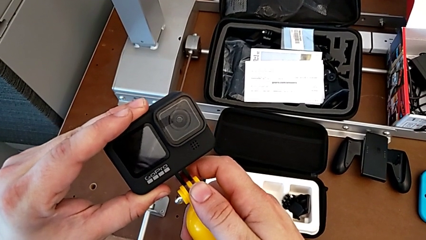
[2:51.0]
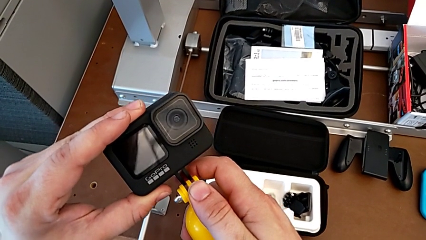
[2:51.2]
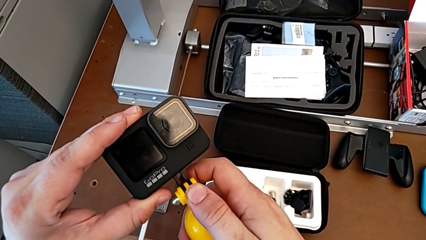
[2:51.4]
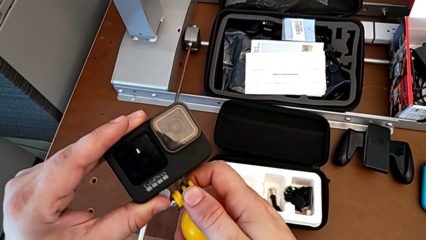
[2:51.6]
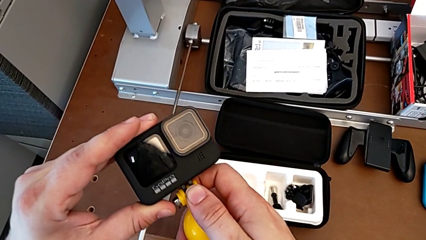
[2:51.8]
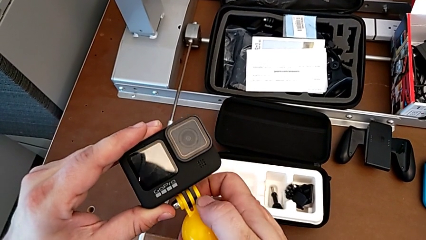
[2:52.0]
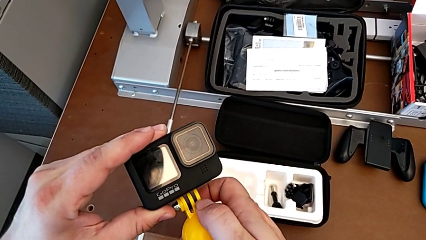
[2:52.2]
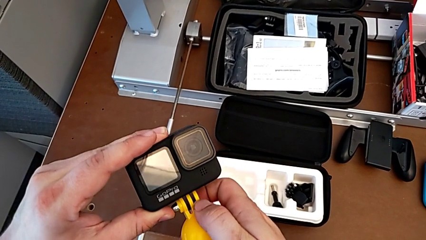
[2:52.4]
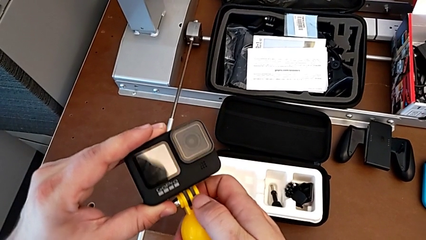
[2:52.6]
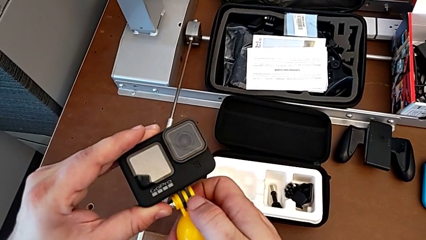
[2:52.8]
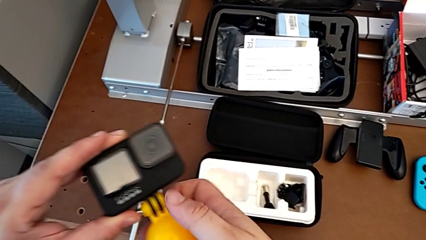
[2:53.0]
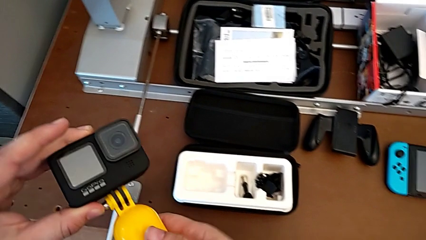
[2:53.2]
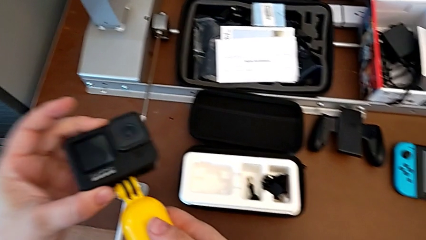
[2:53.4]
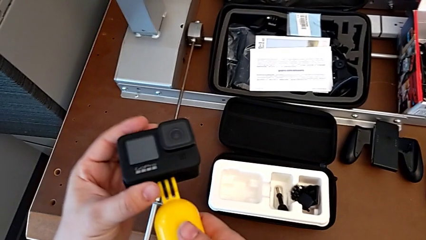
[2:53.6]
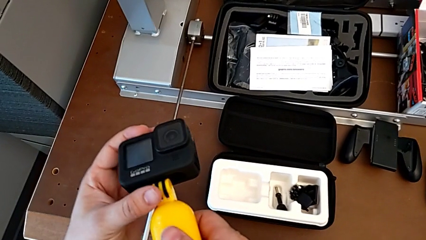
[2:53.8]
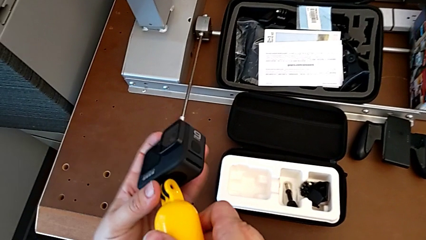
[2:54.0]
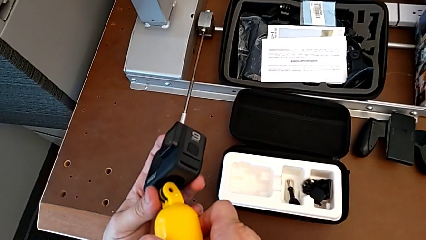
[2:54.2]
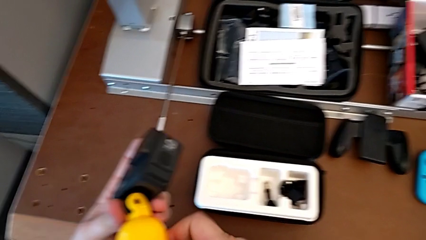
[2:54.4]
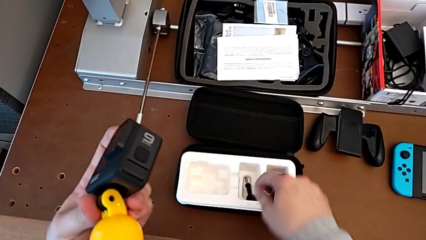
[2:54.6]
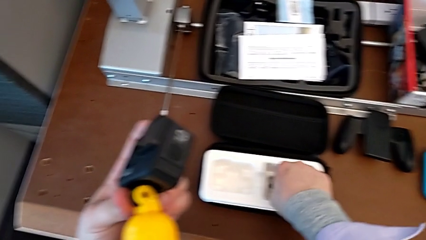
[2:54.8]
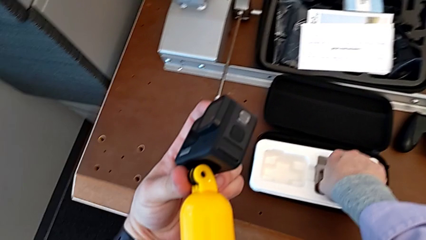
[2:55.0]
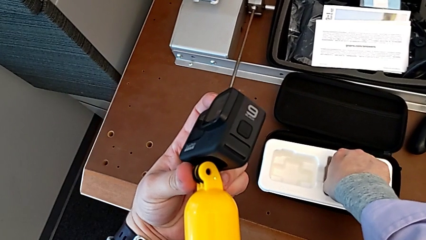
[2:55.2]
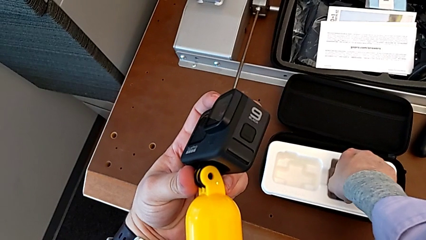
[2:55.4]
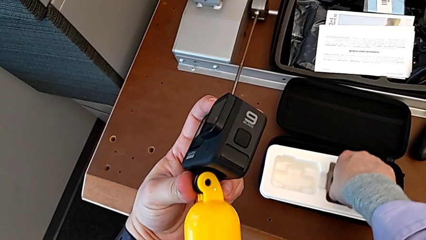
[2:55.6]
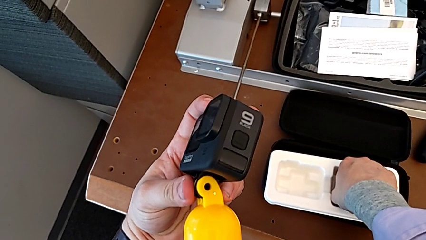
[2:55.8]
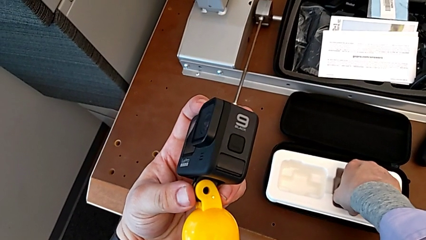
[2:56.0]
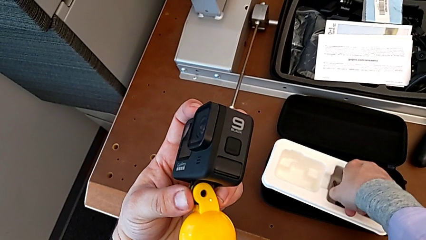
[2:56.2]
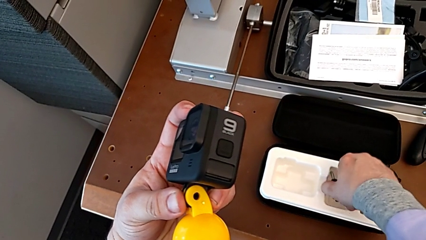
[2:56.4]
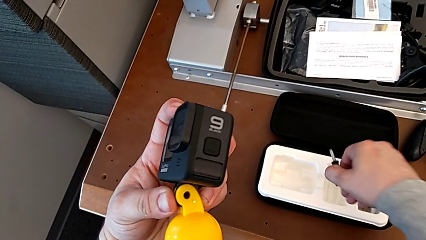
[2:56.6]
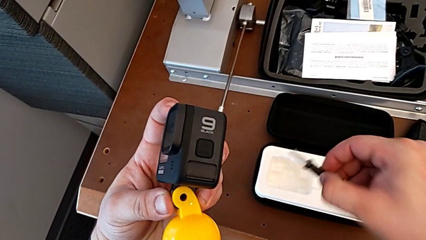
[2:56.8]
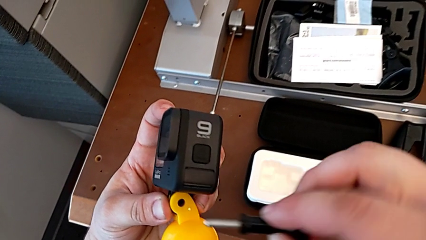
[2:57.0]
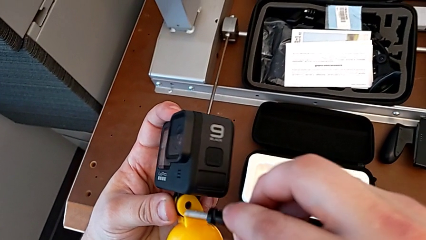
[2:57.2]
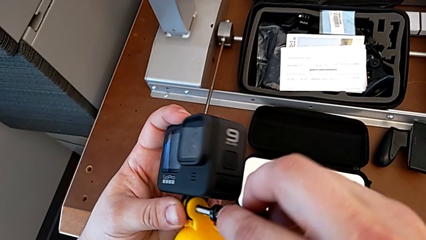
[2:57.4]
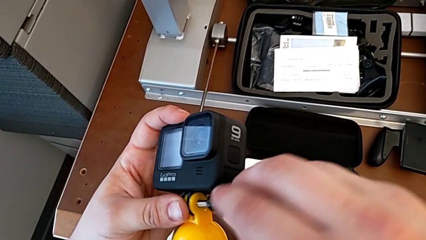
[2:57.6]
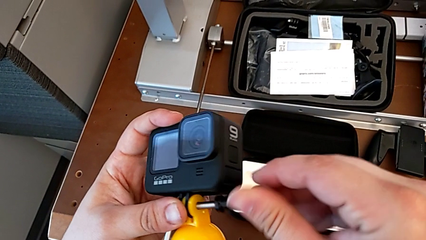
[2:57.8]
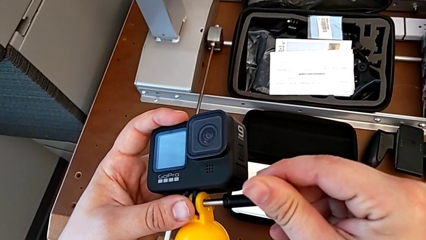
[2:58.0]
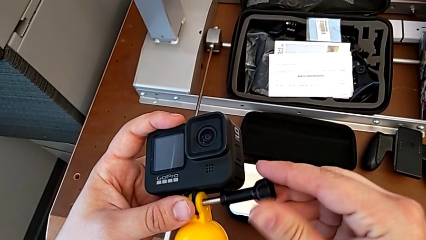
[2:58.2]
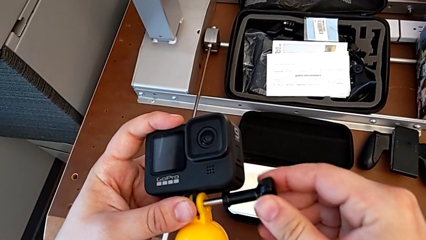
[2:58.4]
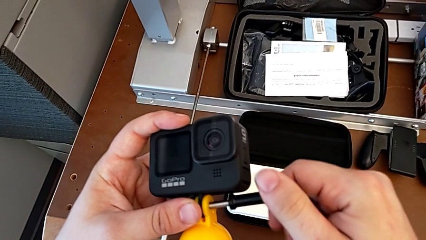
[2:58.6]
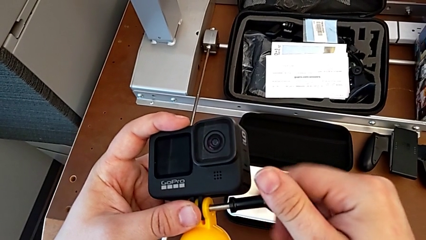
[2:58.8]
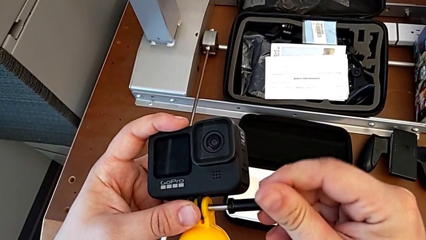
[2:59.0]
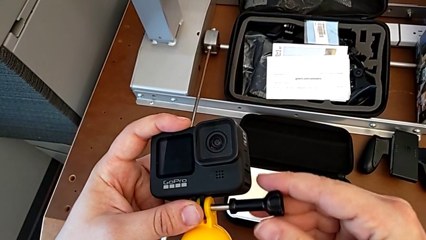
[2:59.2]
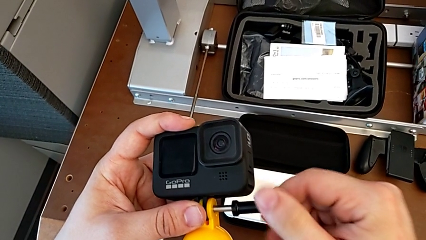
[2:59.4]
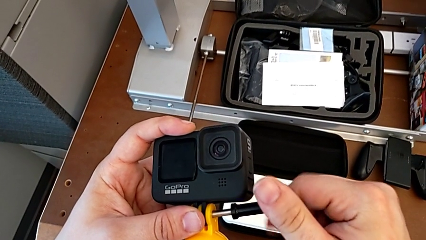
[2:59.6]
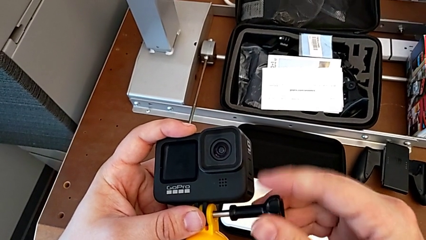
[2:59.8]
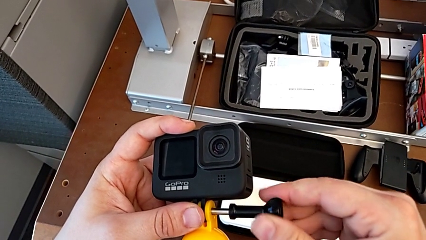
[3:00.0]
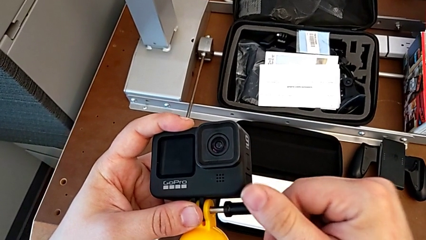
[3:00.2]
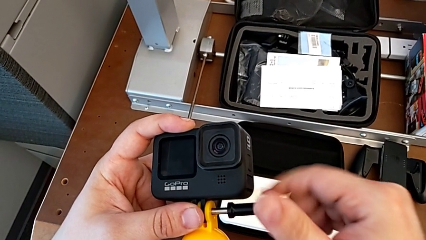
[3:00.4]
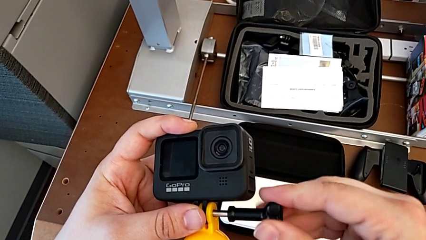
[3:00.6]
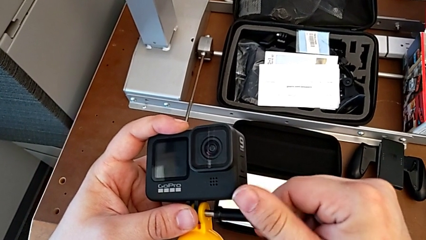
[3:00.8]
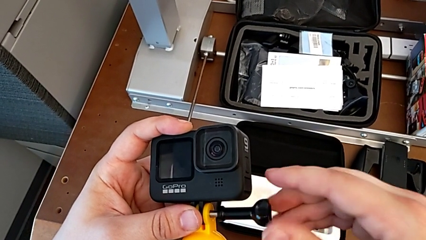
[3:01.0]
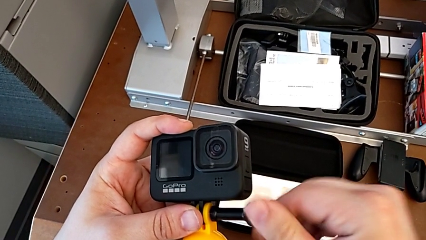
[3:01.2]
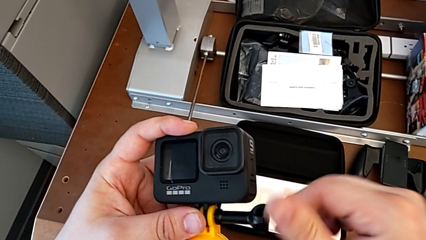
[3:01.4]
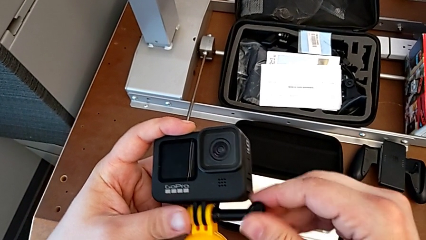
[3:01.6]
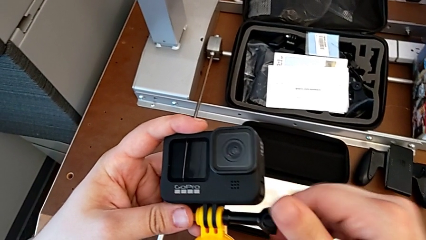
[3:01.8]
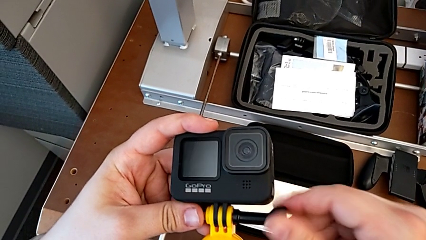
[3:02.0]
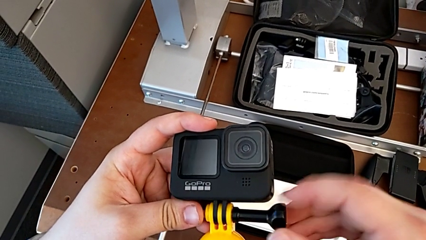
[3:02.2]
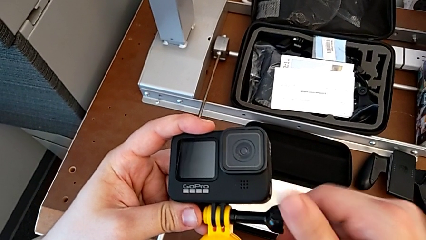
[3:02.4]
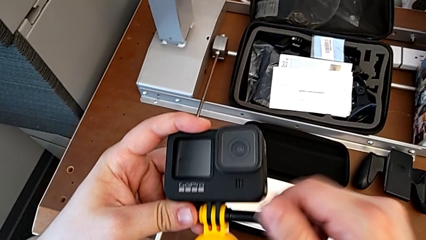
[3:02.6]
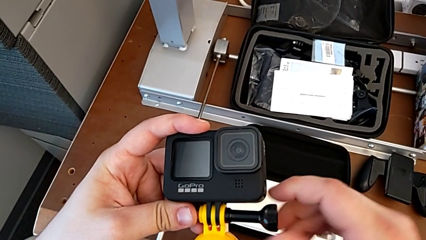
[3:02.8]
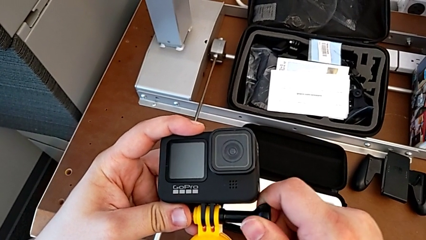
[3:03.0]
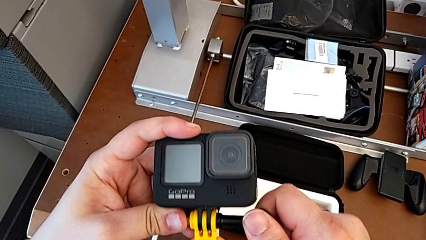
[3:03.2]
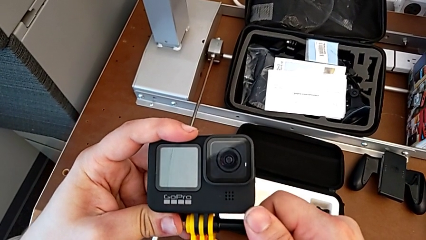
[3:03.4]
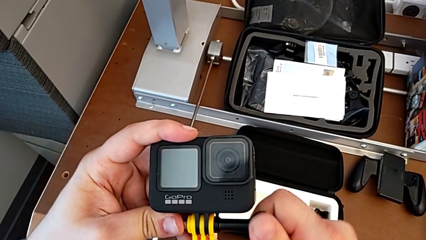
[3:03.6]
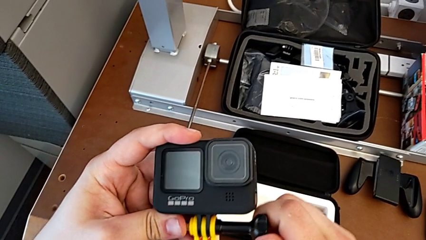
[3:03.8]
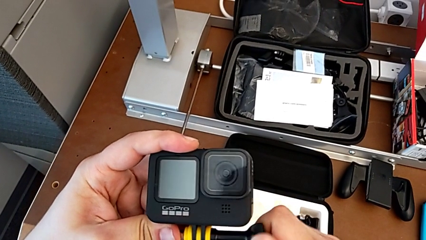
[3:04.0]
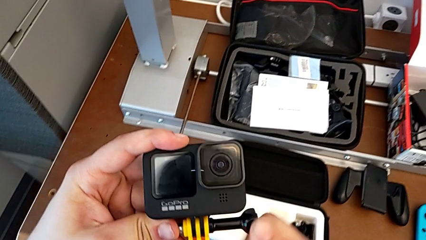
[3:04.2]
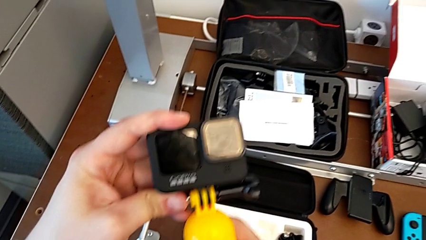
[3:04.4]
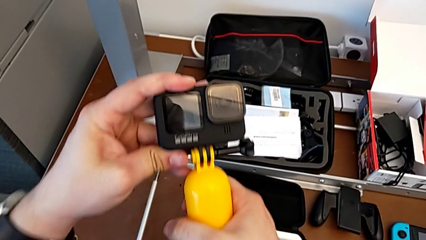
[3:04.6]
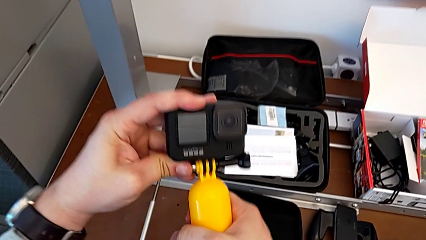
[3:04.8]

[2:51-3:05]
The camera wearer is mounting a floating hand grip onto the GoPro. They place the handheld grip, hold the GoPro, lift the screw and screw it.

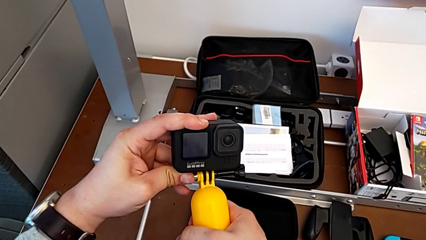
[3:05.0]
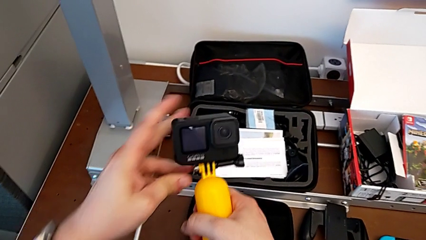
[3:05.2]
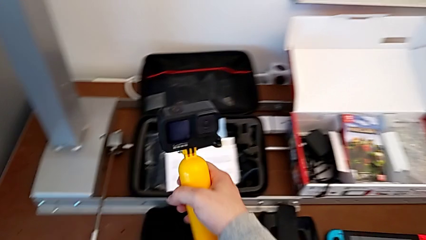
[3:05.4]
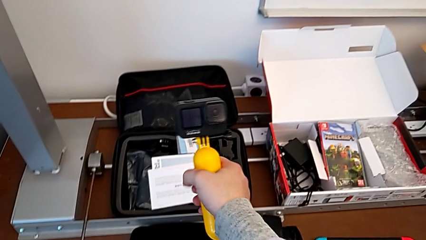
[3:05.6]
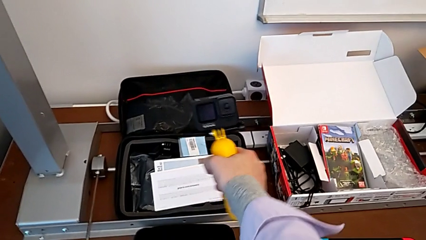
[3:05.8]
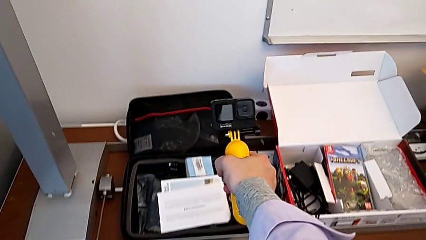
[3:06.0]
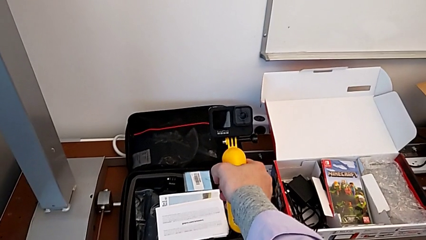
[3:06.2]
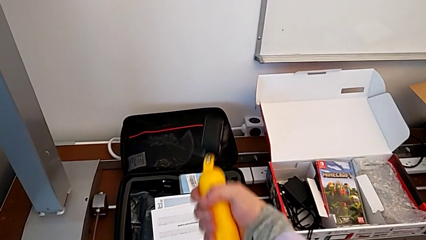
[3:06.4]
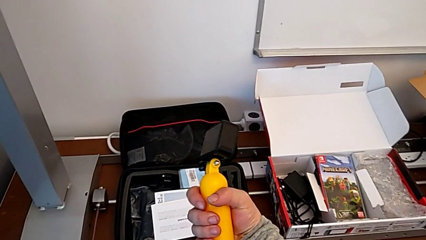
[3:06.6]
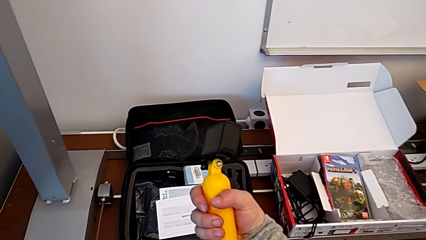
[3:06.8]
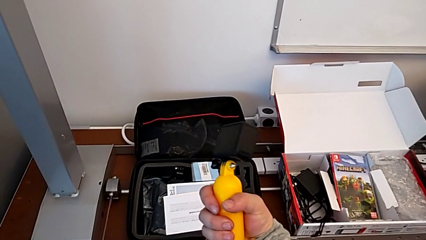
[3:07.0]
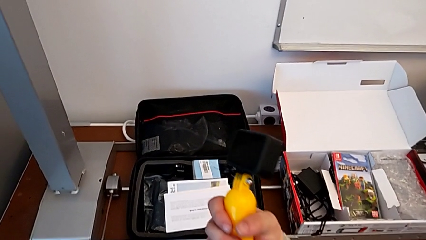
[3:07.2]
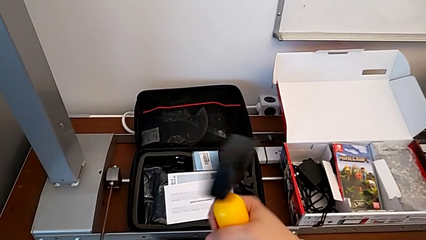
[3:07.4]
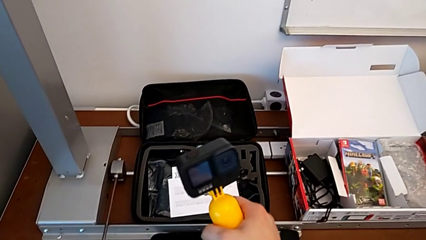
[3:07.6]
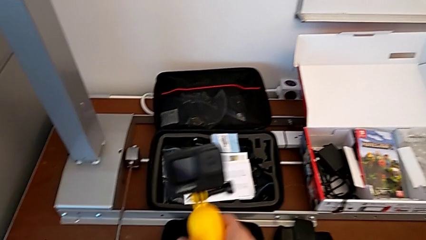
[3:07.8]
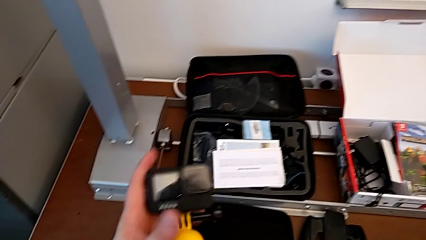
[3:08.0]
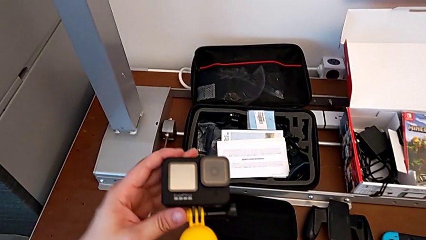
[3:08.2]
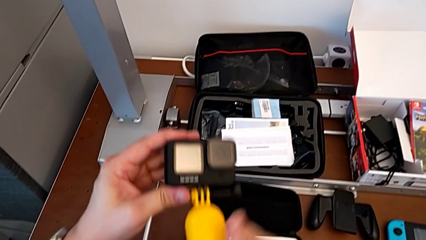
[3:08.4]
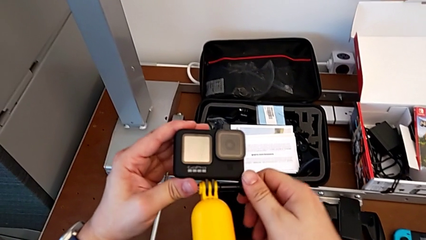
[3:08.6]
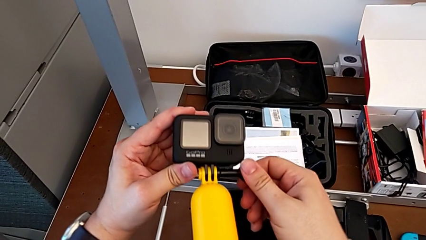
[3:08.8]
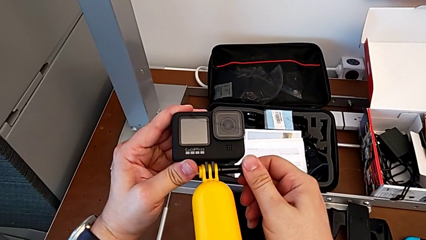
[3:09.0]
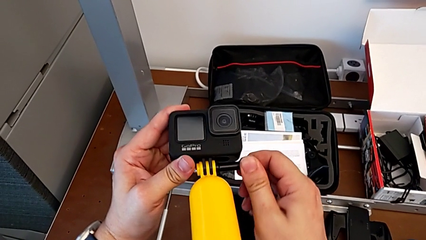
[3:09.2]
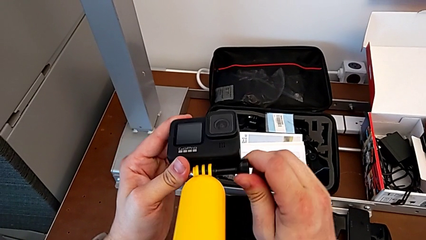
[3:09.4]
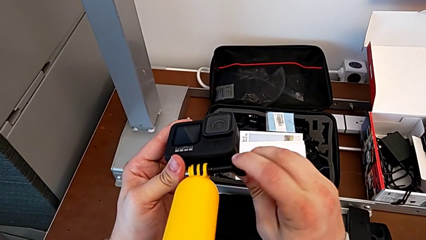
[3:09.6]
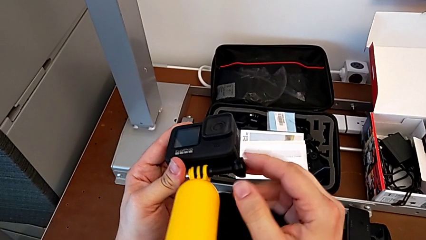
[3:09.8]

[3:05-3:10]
The camera wearer is removing the floating hand grip from the GoPro. They grab the GoPro and begin to unscrew the screw.
